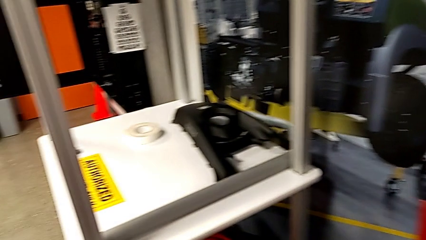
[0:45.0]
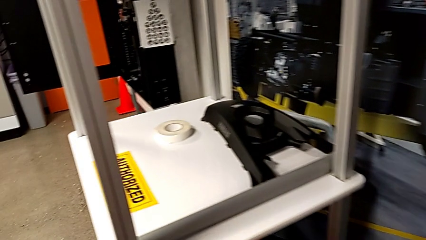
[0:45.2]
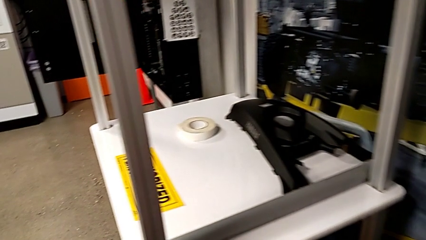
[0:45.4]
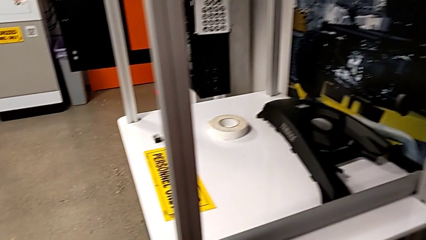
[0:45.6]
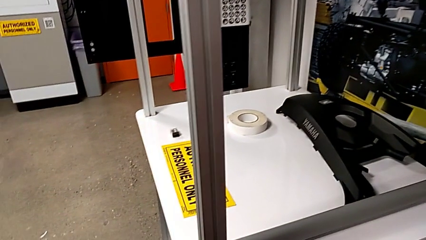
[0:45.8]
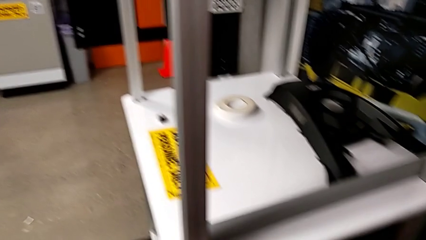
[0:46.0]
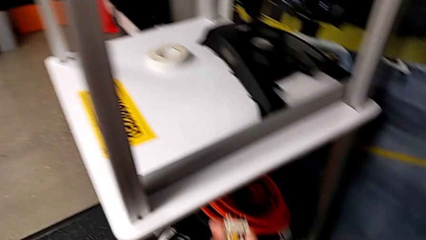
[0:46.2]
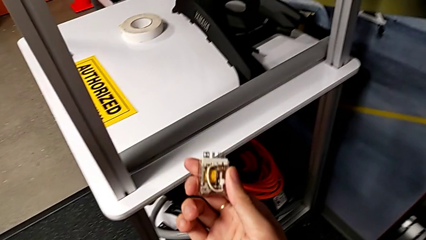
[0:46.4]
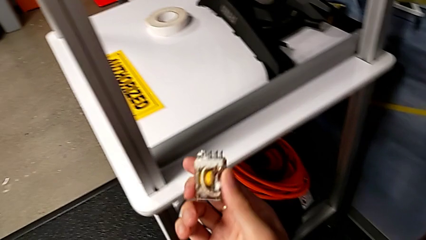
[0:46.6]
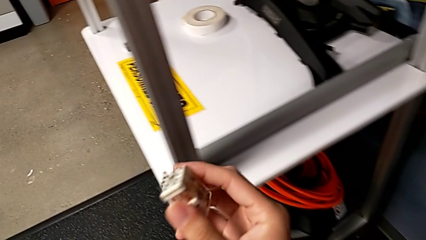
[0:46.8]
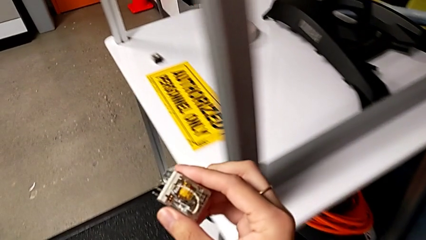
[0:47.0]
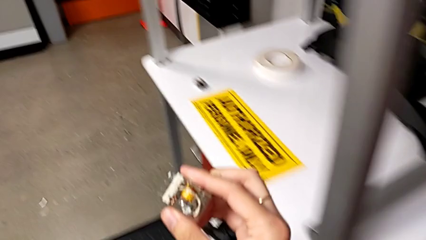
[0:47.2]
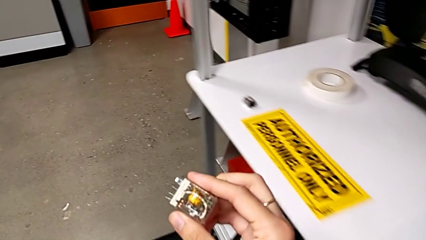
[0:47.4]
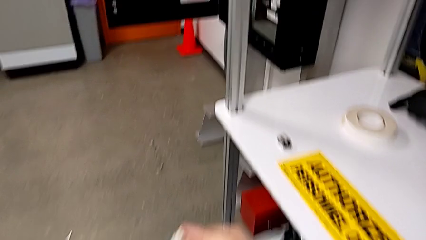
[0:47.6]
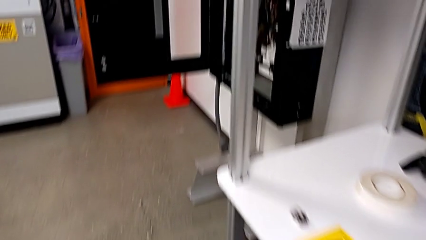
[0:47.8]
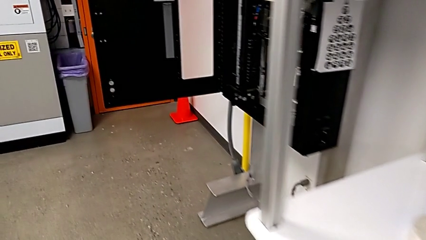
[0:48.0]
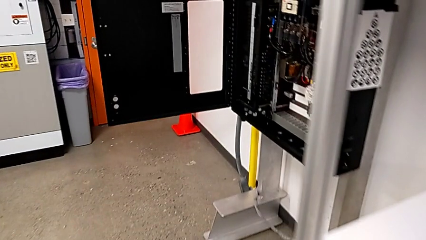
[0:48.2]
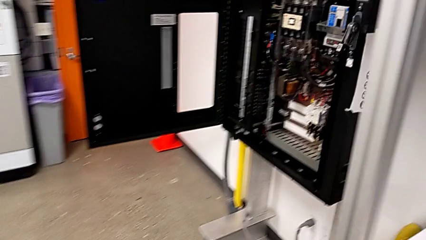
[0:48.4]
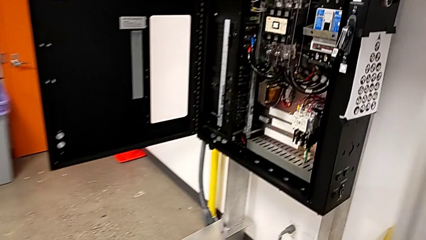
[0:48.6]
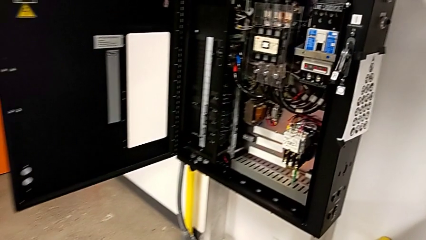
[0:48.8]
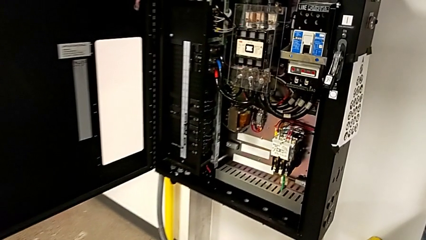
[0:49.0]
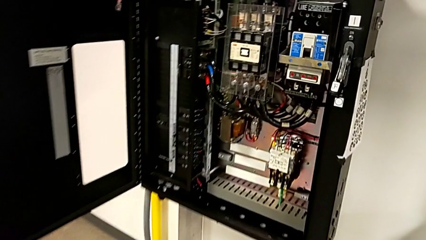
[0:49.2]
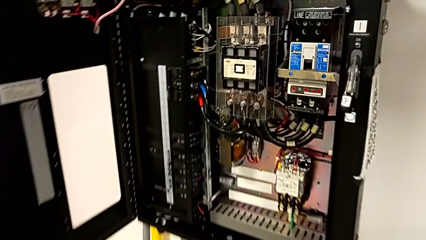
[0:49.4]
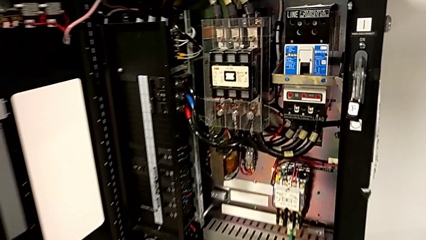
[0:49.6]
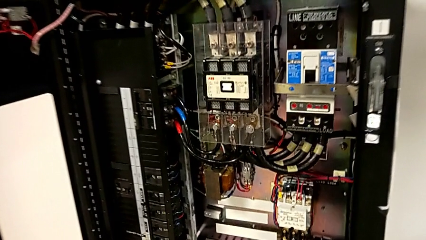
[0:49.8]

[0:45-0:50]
The camera wearer is grabbing the circuit breaker. They hold the circuit breaker.

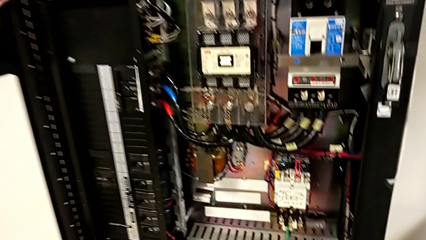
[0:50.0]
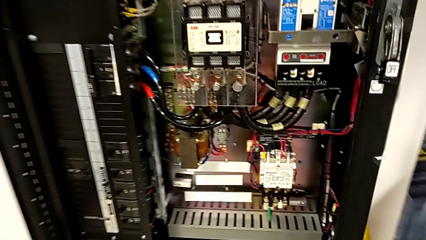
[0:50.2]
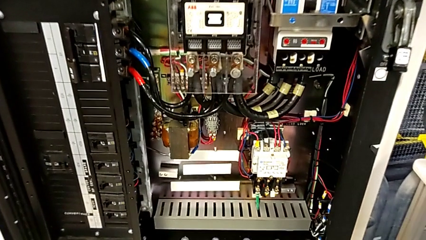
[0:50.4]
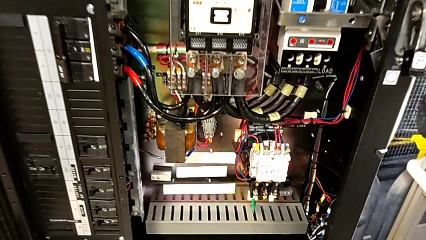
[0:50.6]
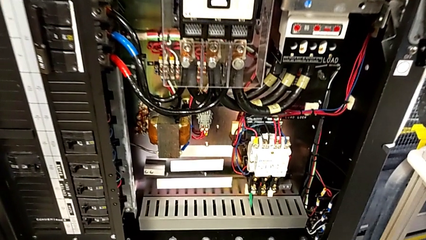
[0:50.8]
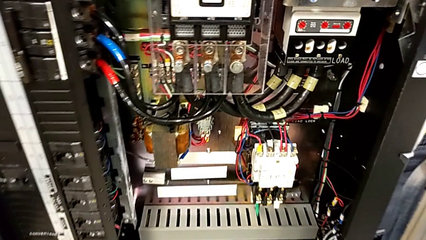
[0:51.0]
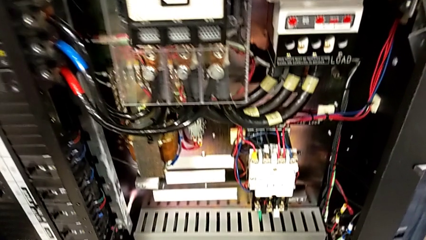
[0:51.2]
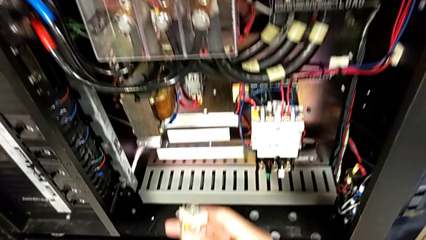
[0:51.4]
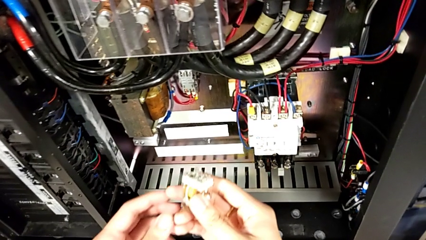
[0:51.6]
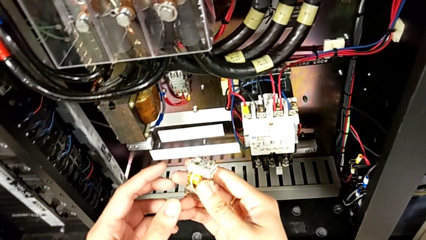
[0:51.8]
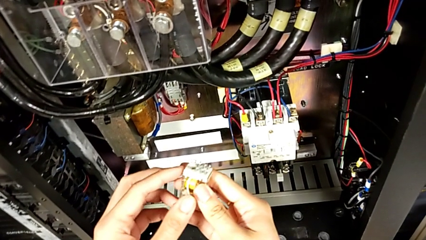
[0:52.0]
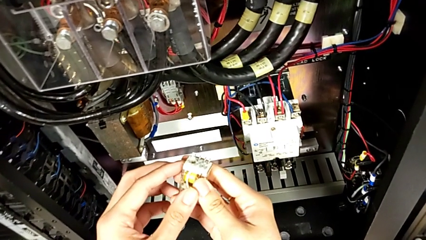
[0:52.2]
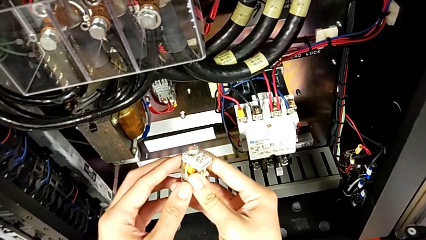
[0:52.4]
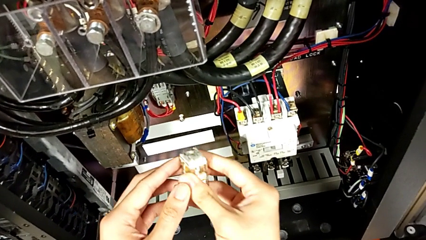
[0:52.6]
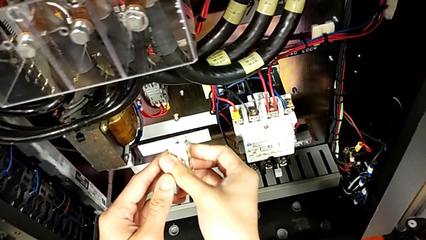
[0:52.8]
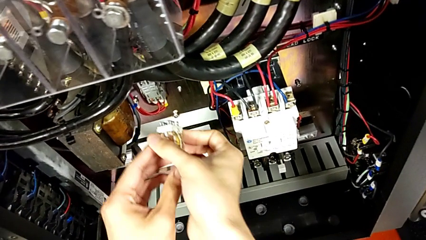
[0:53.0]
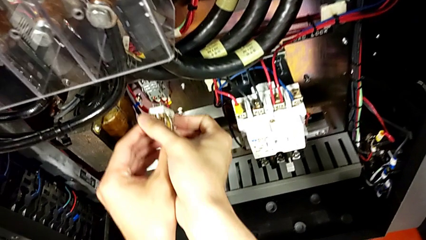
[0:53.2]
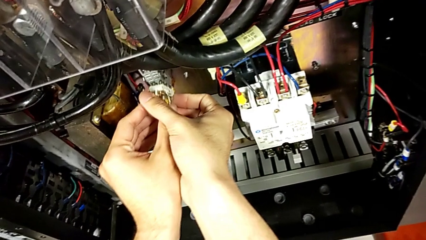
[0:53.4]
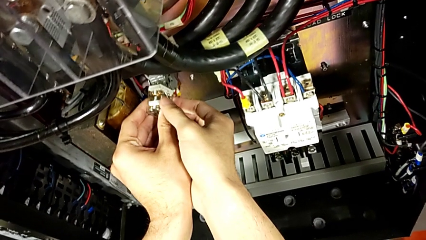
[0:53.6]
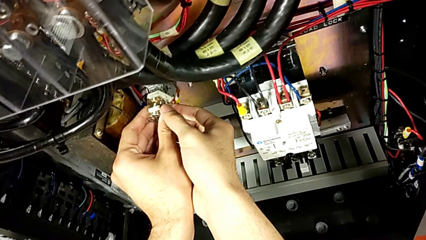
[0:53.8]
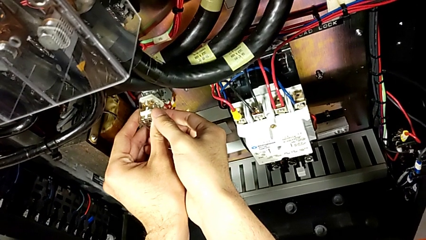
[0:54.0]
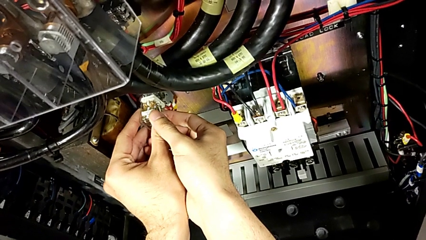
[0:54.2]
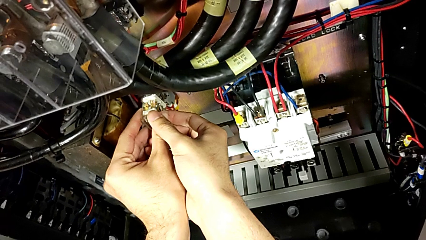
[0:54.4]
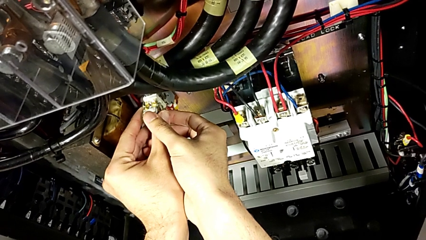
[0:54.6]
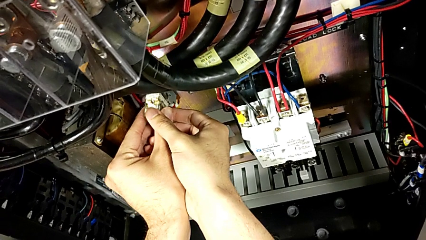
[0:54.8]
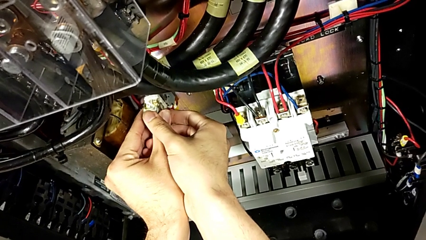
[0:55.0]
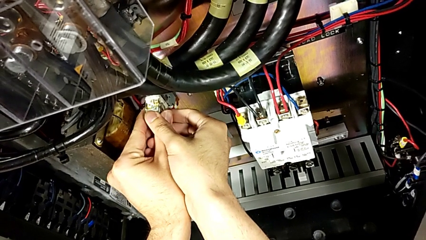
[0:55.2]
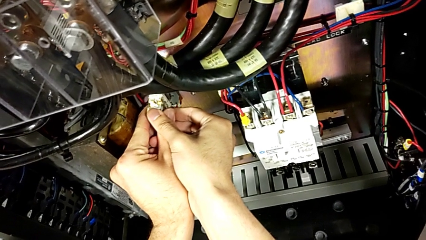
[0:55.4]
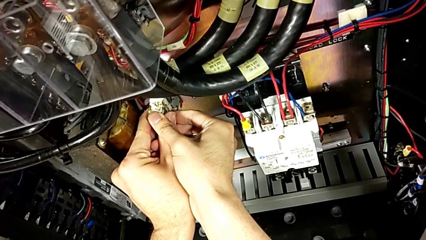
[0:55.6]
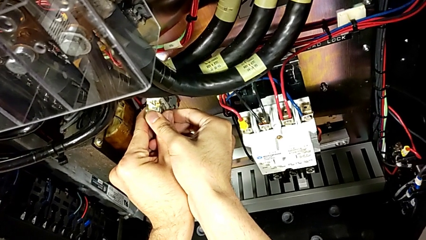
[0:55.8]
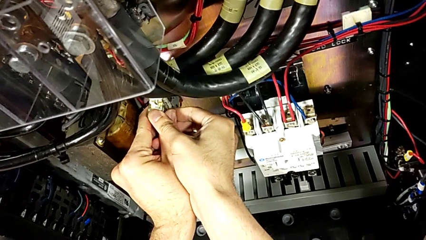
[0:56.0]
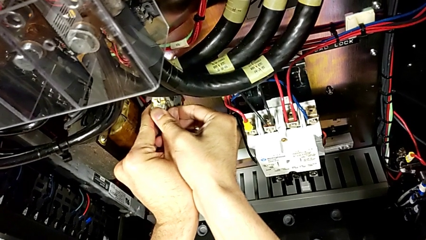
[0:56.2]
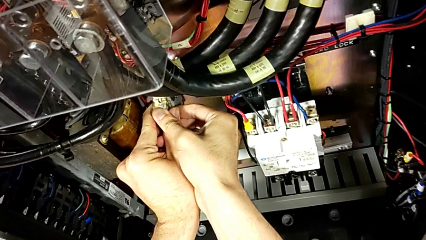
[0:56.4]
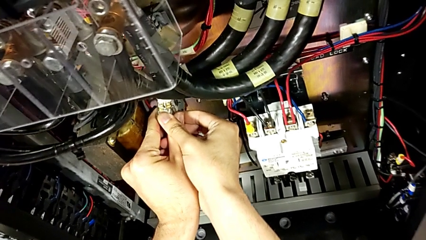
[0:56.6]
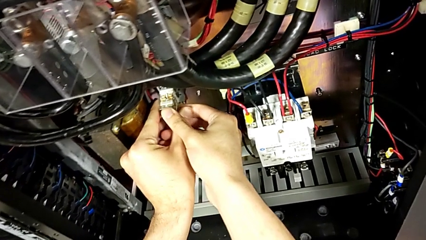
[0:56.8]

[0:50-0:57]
The camera wearer turns on the circuit breaker box. They inspect the first circuit breaker and insert it.

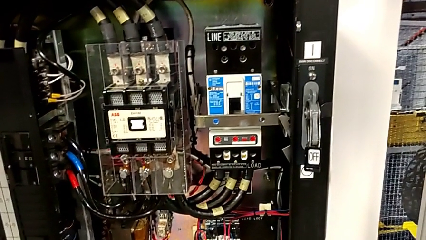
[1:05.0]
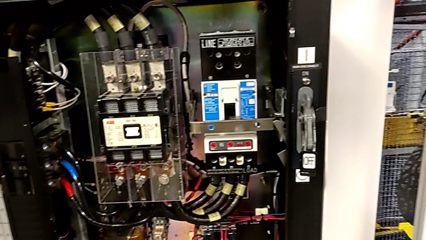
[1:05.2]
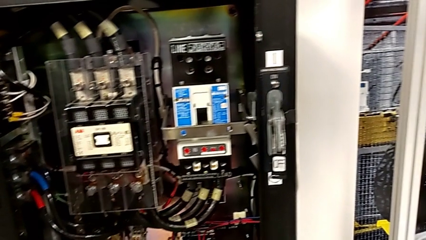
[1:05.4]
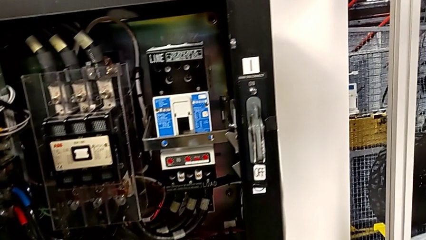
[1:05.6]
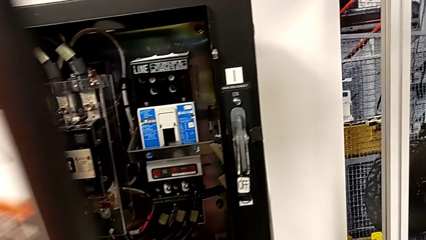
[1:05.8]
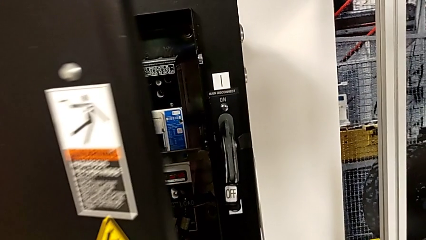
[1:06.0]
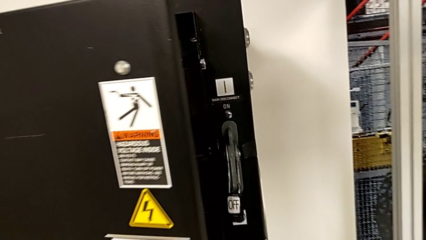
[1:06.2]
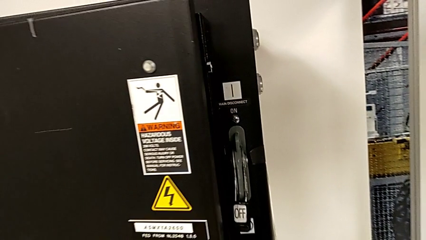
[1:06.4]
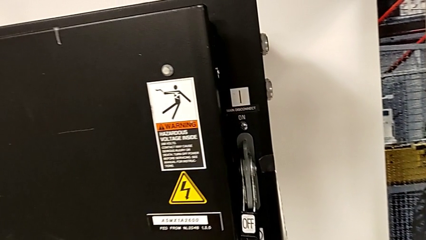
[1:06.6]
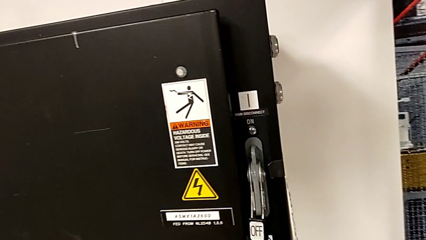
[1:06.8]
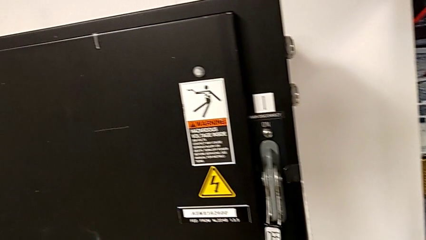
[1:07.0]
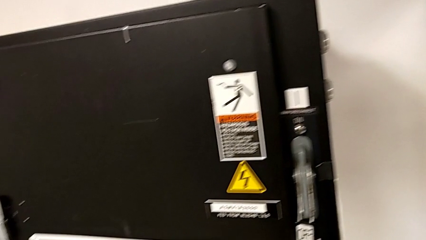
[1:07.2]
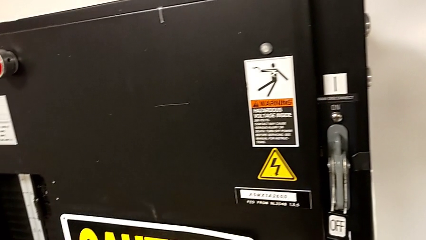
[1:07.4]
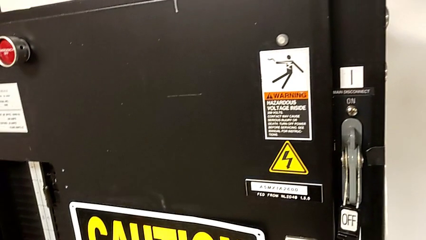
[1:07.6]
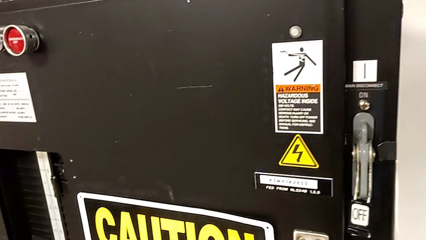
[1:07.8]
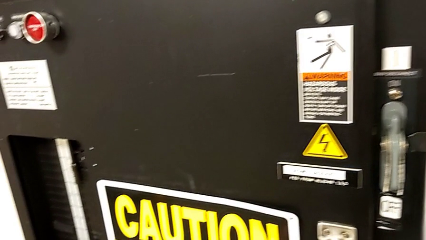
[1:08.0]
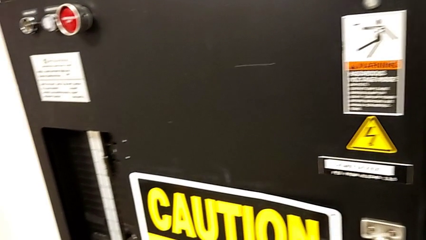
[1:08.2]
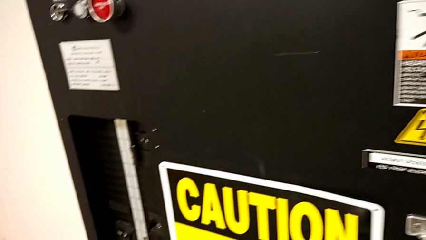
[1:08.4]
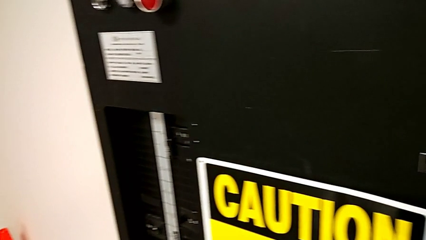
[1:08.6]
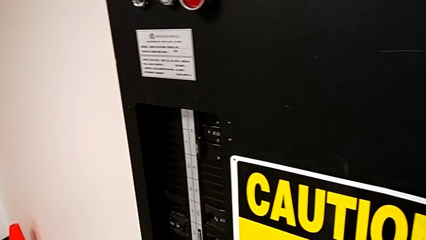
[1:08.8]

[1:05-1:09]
The camera wearer closes the front panel door. They close the front panel door.
